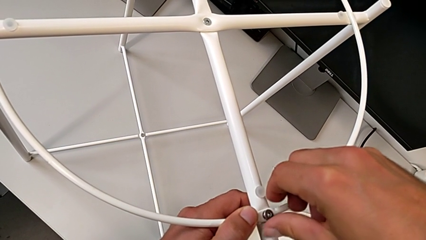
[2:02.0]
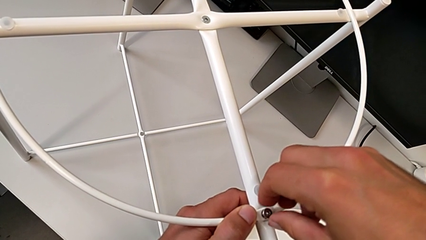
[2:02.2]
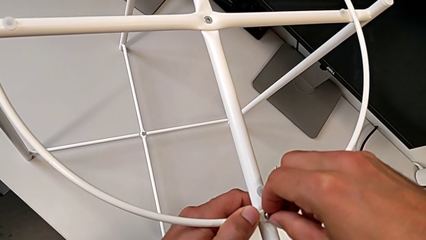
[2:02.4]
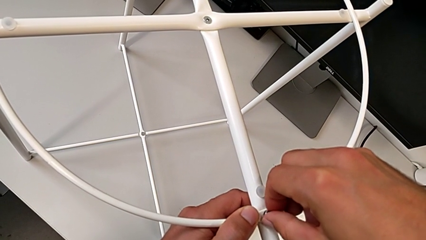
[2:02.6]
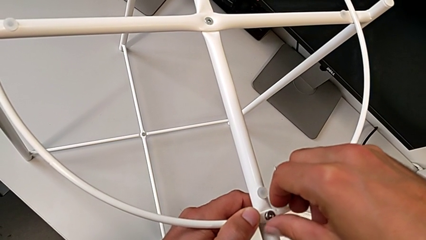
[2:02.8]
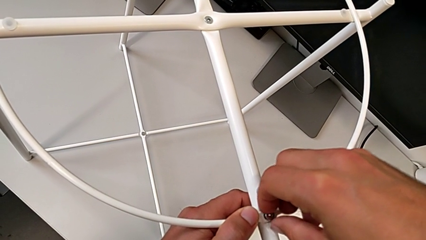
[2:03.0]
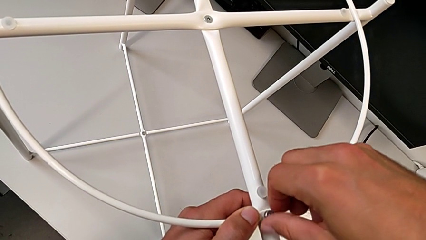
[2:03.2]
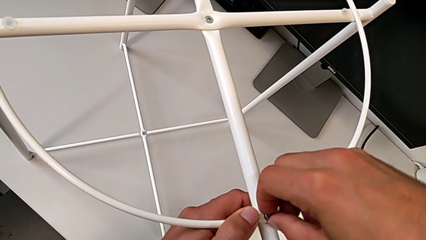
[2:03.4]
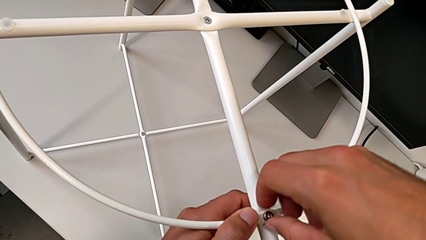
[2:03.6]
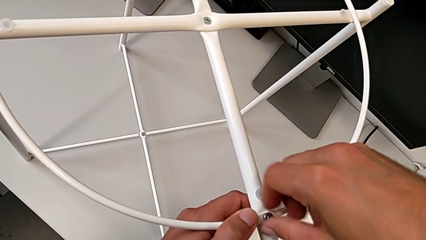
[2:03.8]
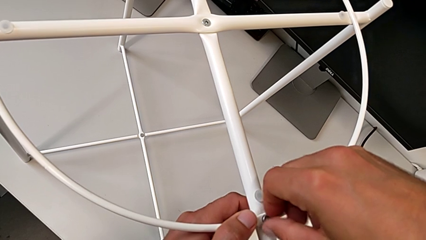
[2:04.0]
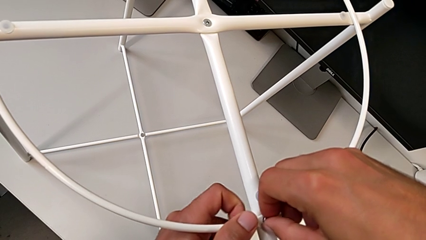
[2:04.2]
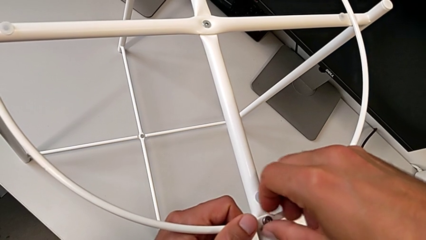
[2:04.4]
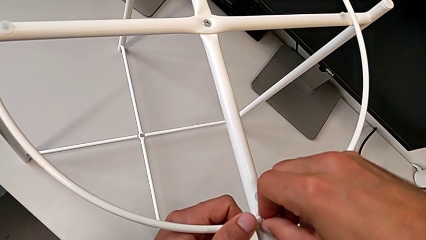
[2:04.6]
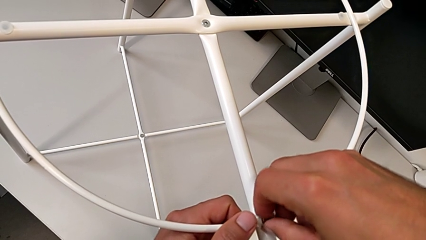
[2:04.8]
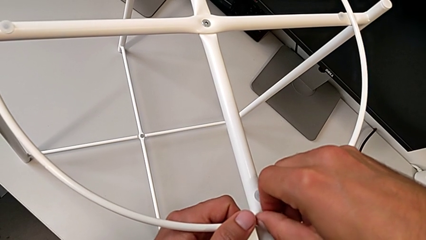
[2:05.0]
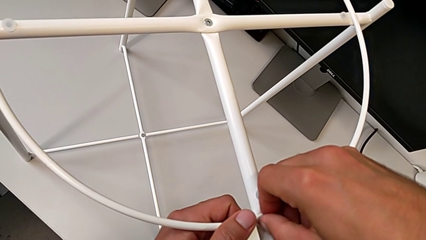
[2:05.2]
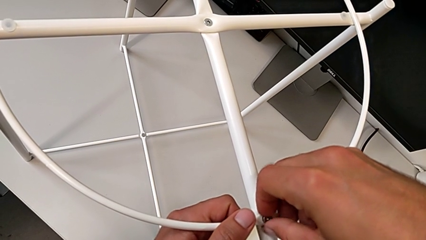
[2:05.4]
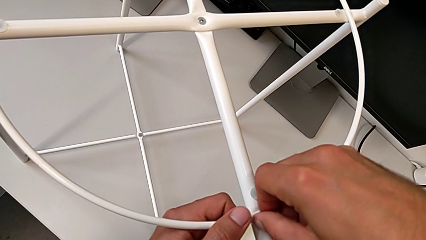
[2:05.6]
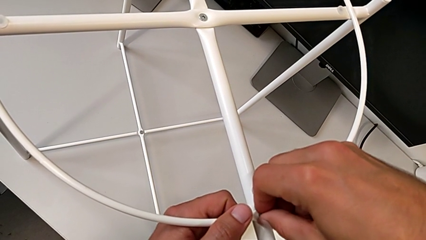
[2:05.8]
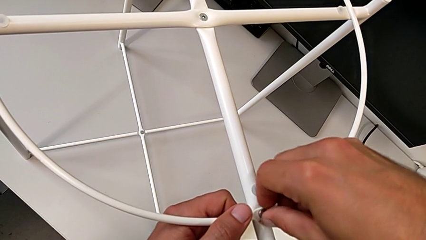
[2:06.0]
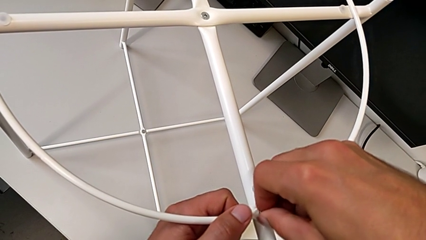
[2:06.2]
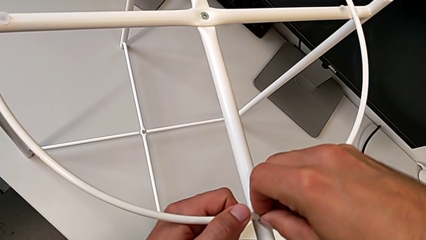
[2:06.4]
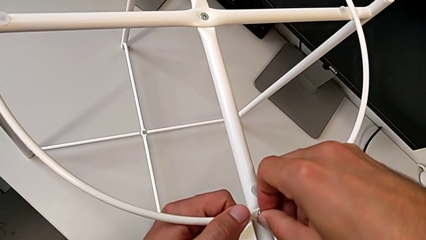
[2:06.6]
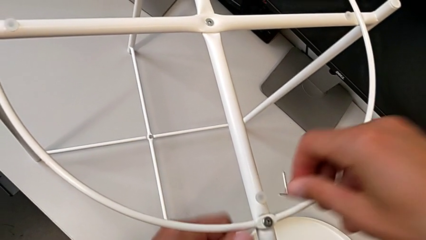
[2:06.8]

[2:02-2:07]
The camera wearer is assembling the screw into the circle and the legs. They keep screwing the hex socket head.

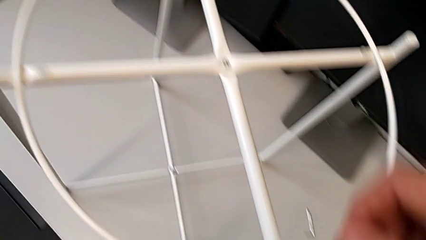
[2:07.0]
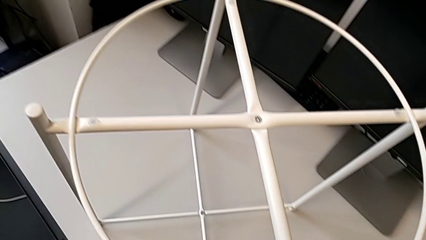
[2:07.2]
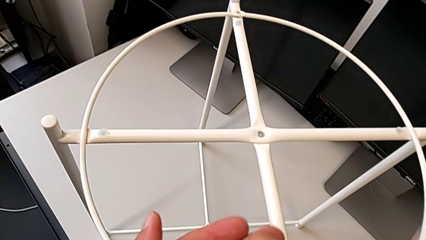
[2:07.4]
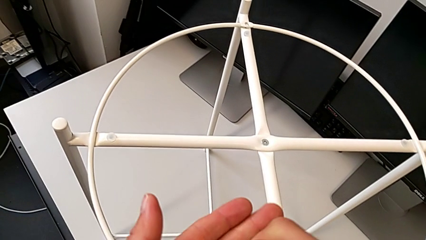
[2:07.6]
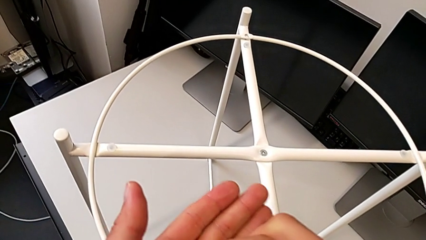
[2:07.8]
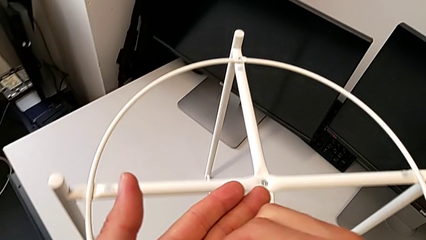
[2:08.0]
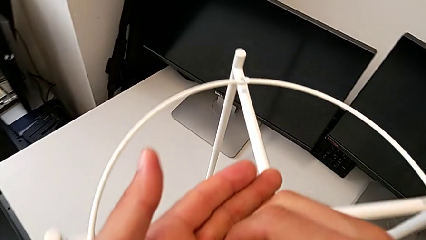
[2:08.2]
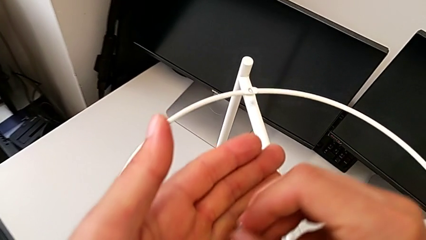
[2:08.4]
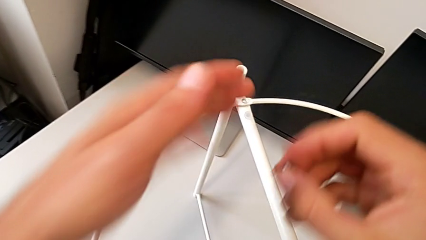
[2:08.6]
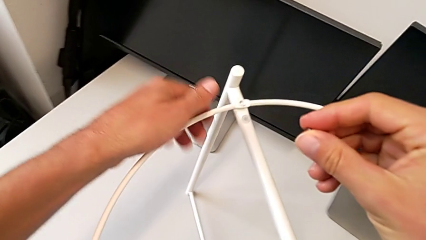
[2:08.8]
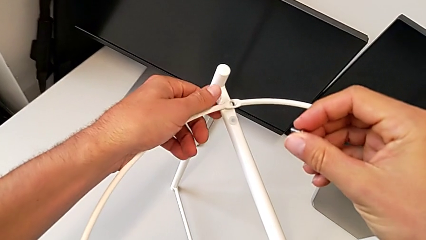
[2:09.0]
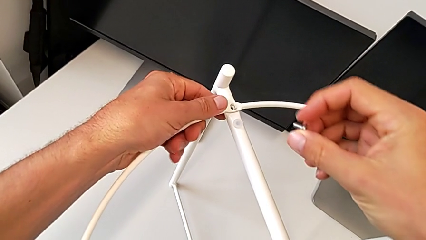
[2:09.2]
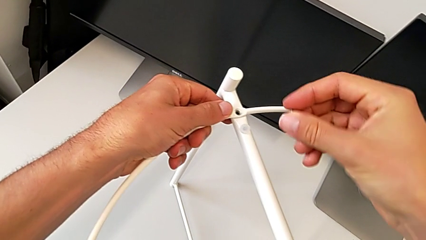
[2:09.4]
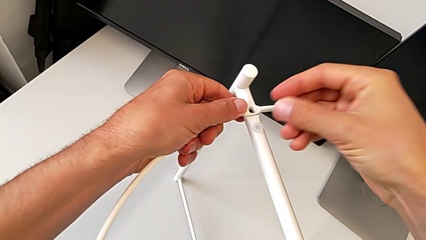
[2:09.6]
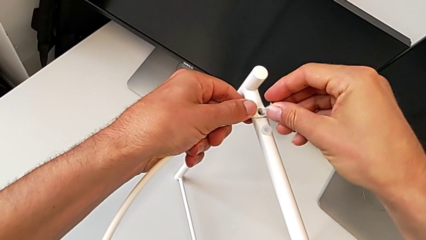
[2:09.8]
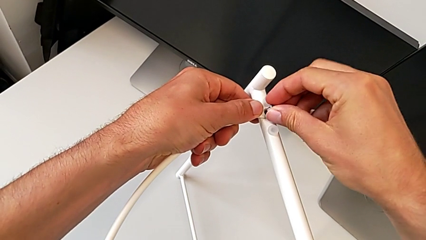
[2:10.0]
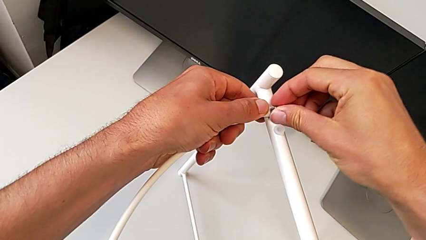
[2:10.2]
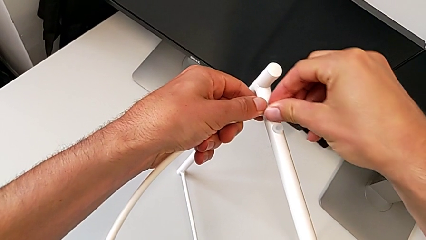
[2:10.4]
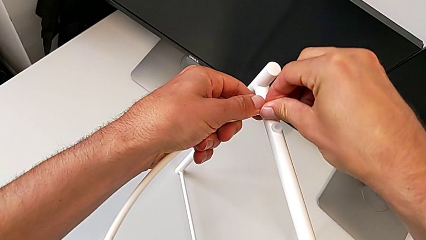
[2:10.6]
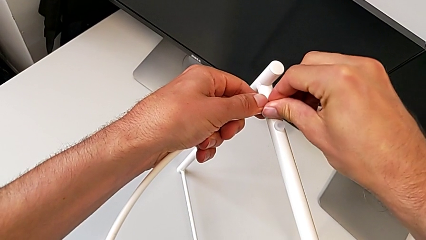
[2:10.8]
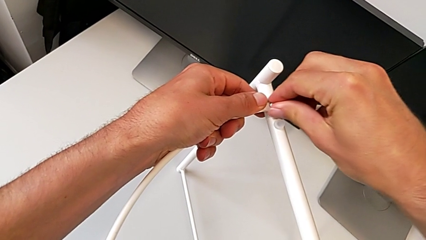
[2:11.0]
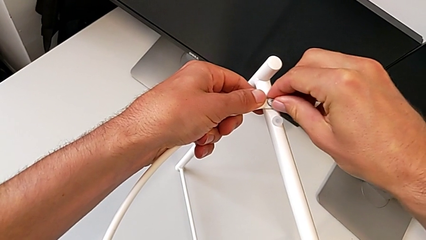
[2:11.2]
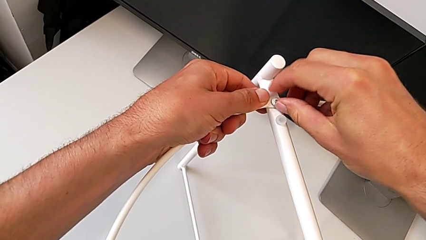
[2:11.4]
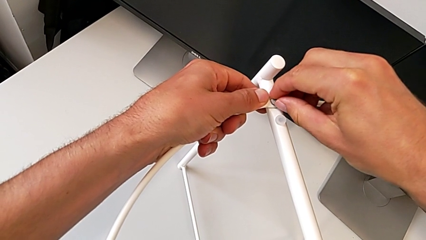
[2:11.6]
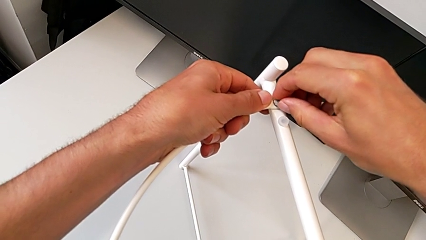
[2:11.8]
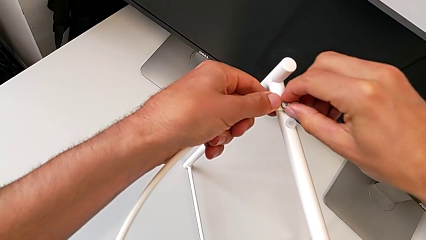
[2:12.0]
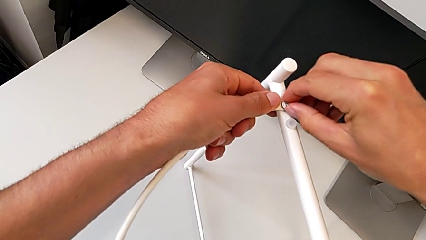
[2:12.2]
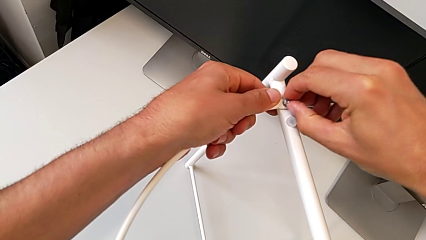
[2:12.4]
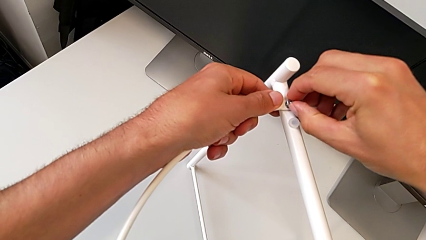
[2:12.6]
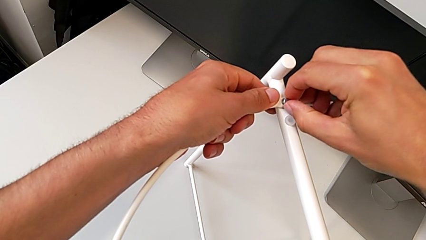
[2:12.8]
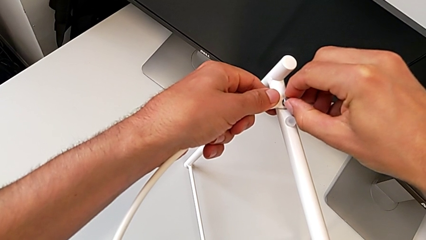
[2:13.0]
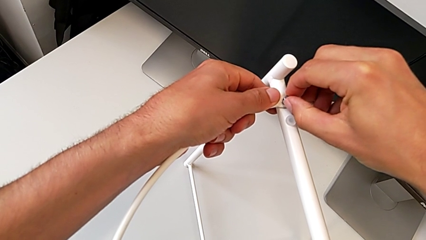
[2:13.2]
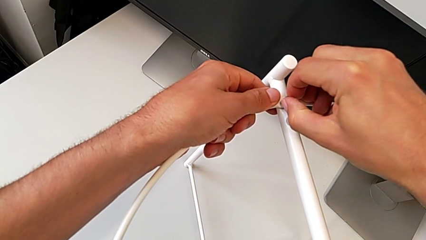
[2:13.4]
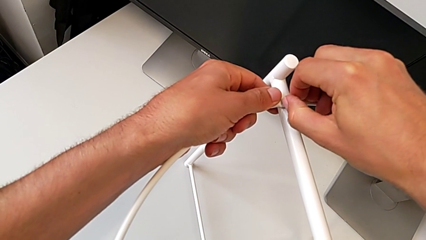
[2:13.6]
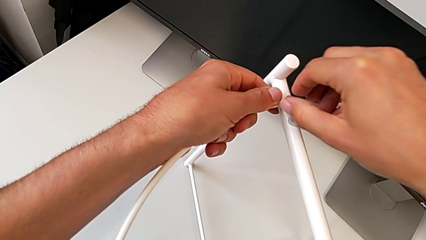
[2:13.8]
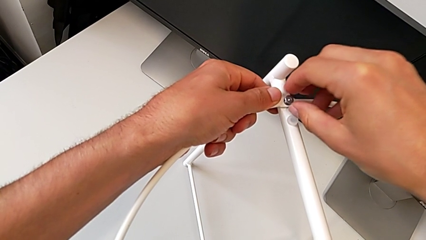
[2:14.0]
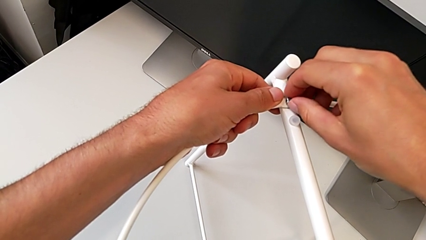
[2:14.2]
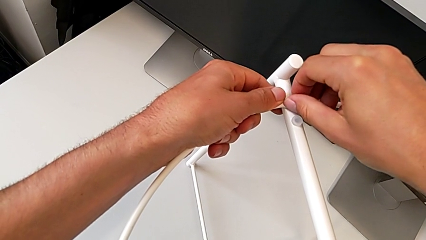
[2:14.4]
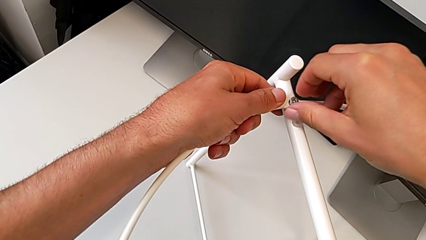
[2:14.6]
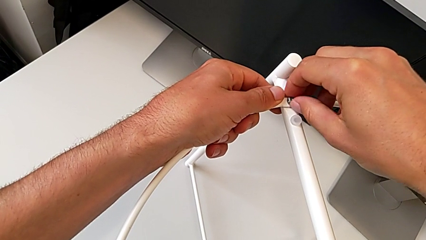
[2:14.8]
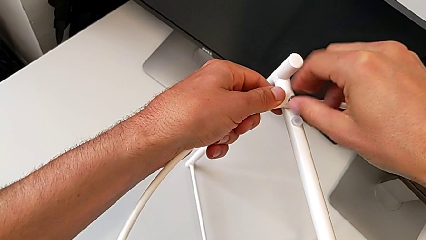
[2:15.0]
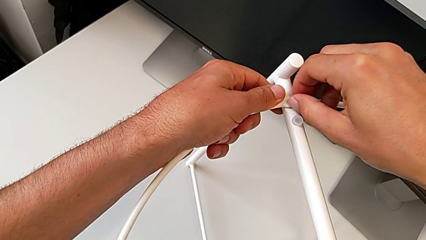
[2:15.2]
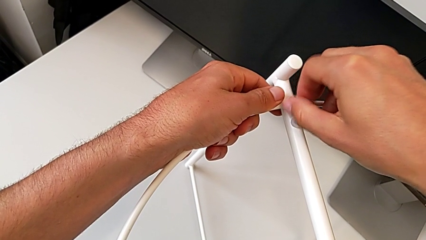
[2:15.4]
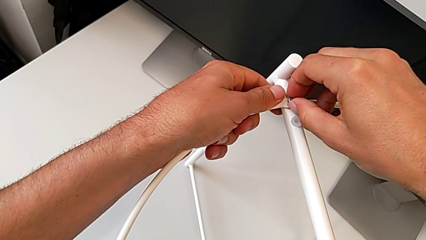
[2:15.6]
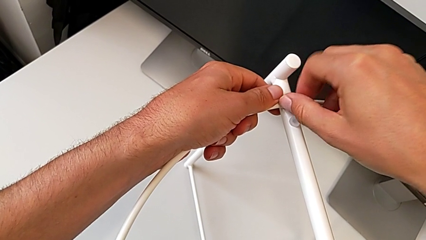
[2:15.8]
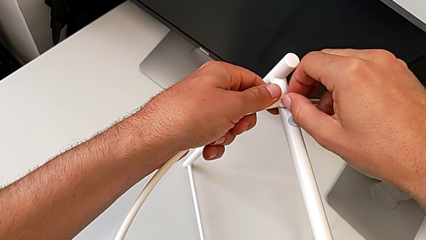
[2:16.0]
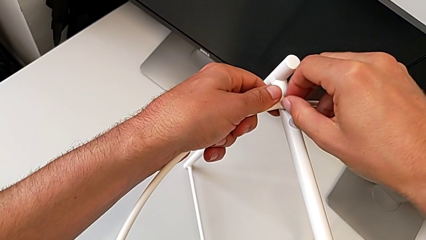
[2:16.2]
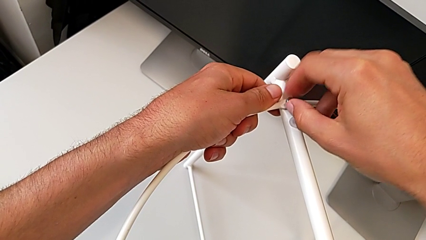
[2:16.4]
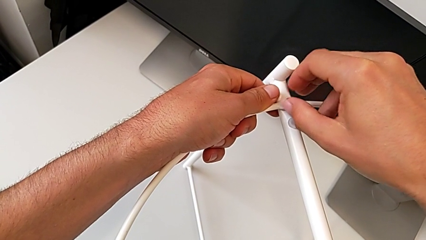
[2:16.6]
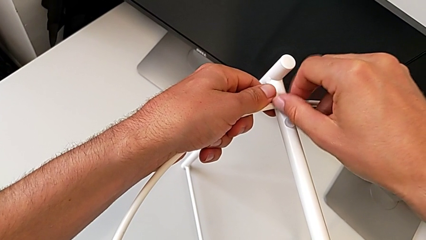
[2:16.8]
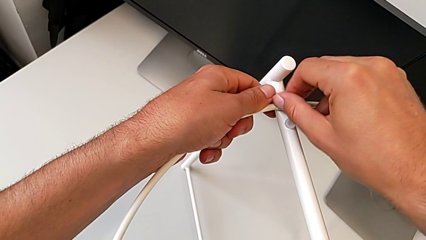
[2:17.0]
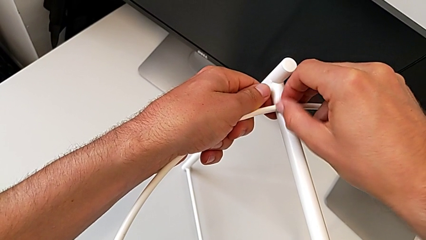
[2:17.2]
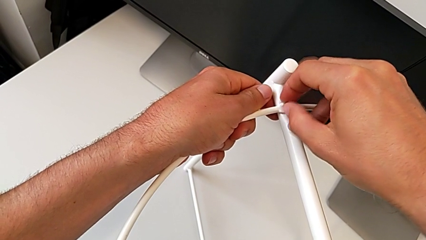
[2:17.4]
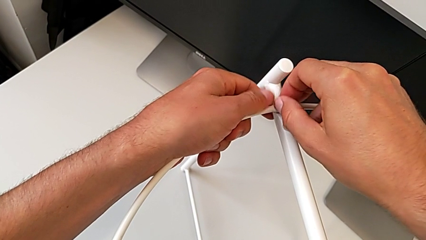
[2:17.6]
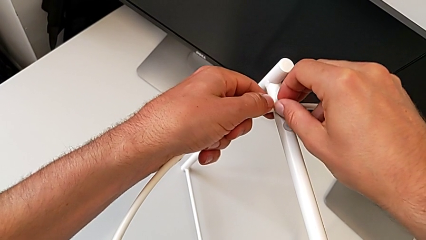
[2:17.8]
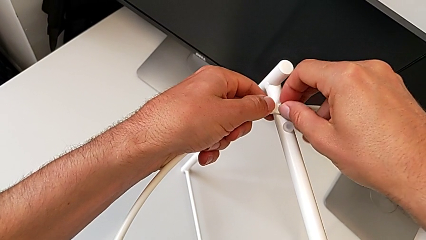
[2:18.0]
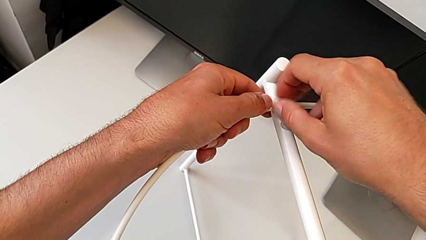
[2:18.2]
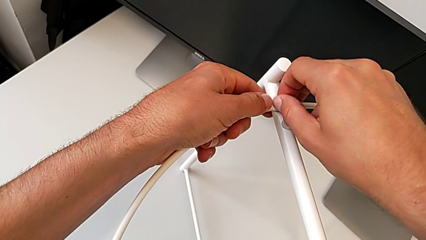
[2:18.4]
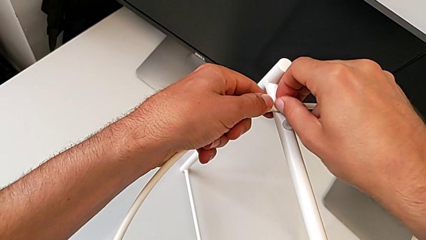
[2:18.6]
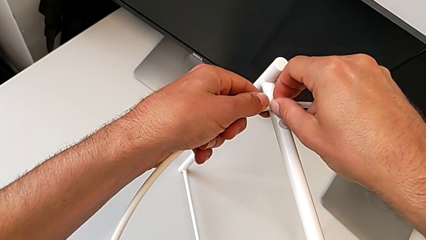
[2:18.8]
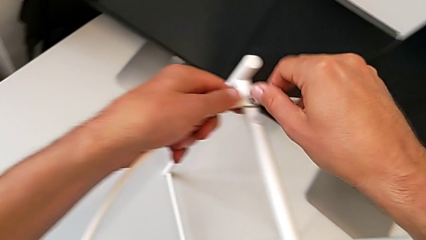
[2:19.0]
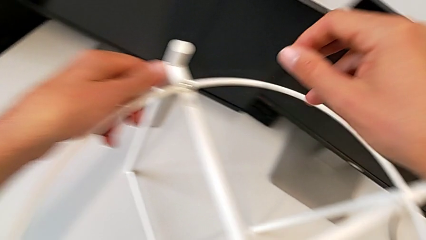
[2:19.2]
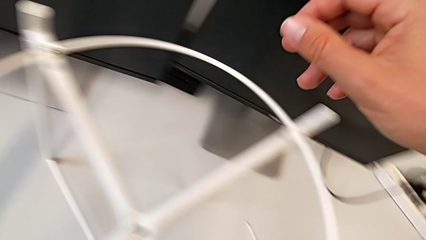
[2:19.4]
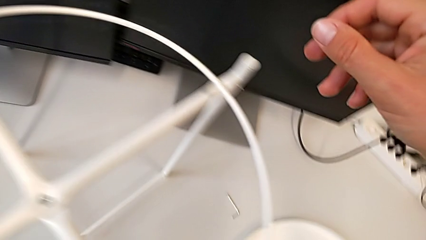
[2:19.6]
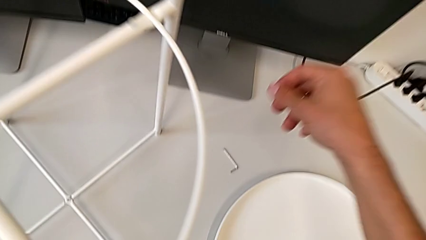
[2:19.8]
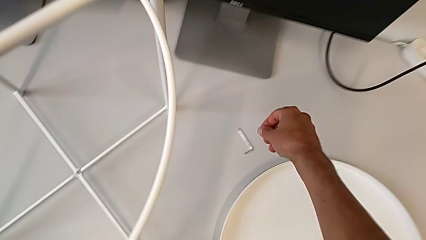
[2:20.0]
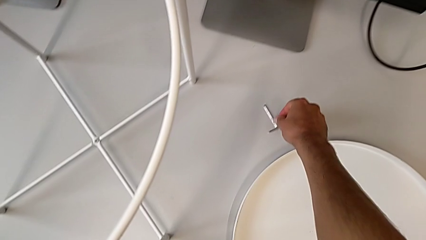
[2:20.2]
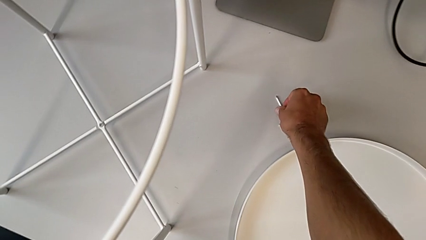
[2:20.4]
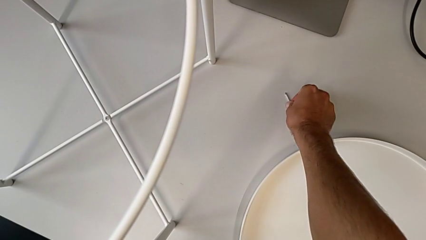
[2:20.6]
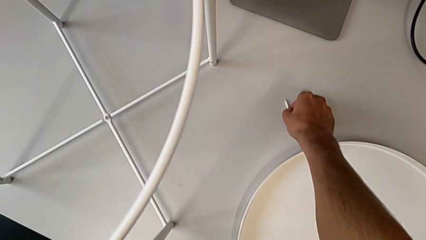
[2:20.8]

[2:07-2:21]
The camera wearer is assembling the screw into the circle and the legs. They grab the hex socket head, align the circle, insert the hex socket head, align it, screw it and grab the Allen wrench.
